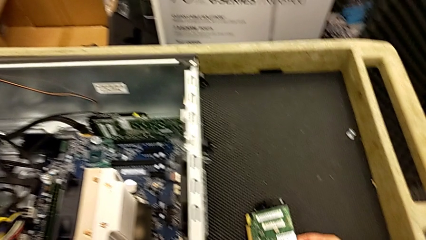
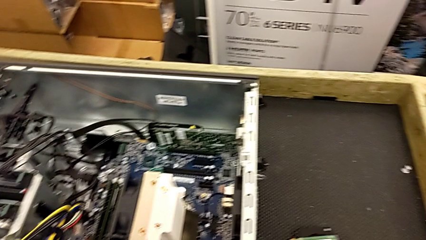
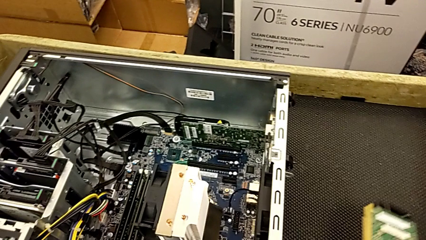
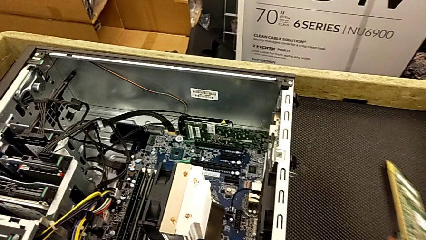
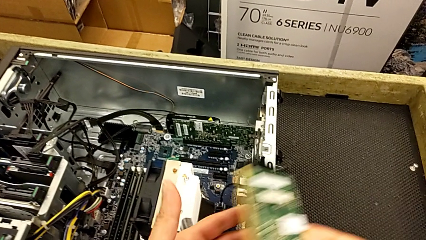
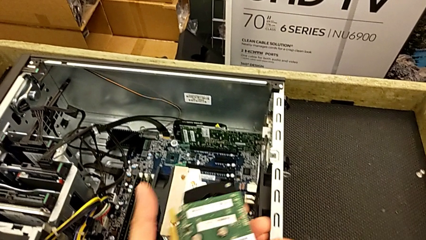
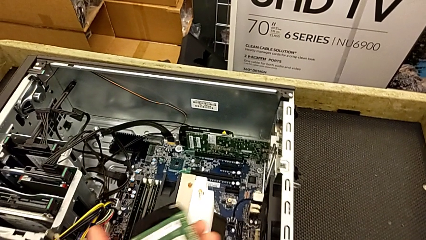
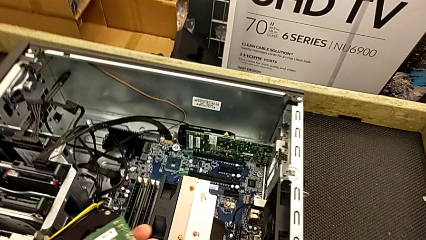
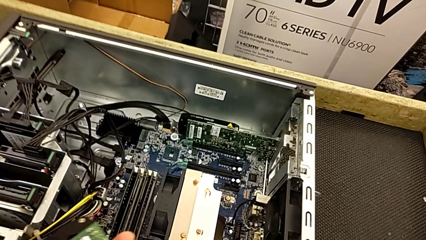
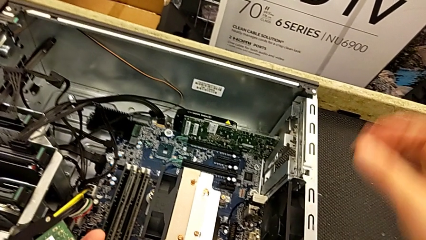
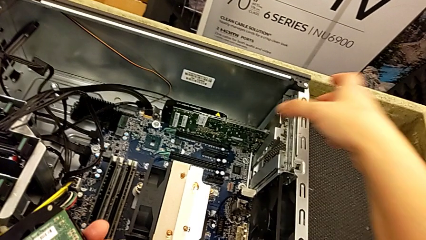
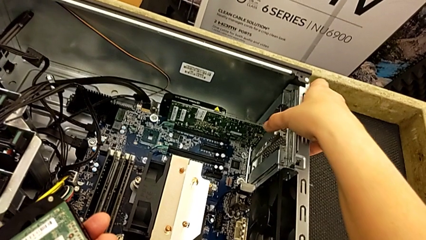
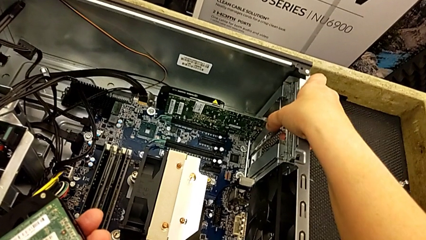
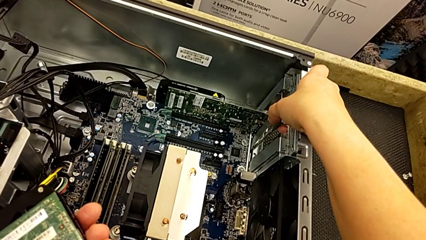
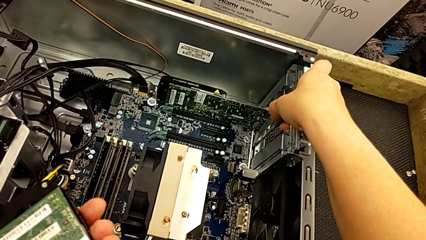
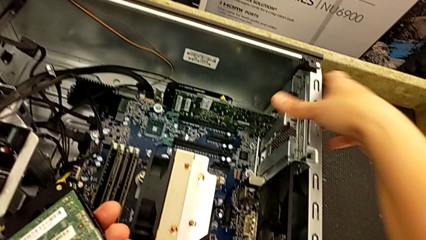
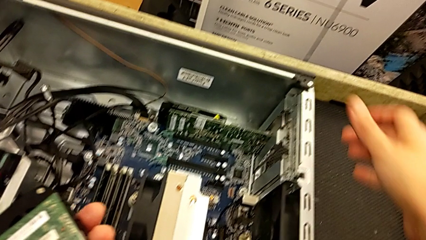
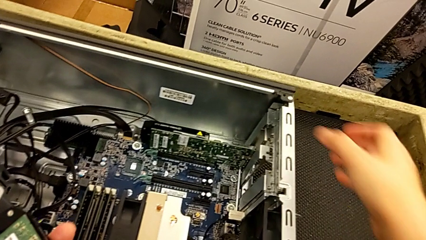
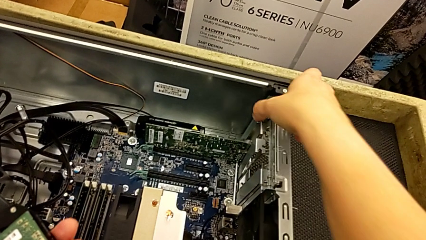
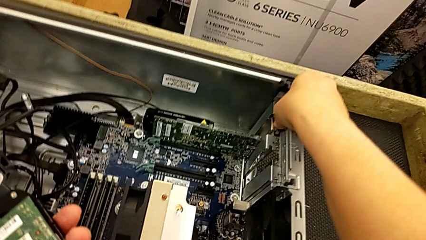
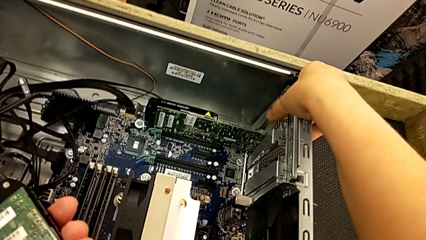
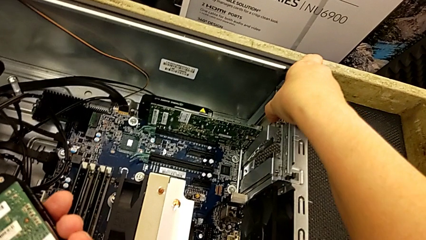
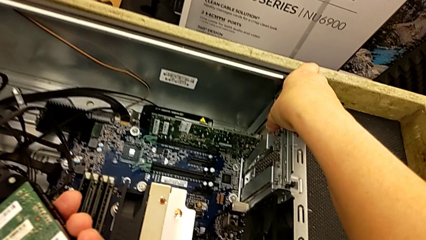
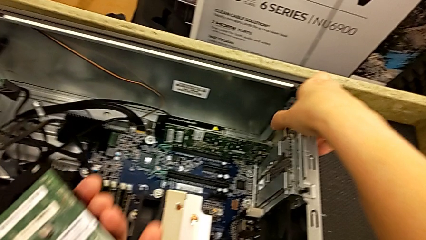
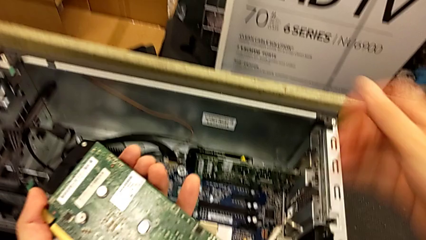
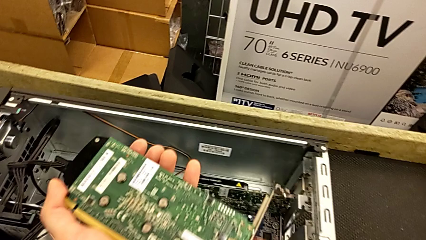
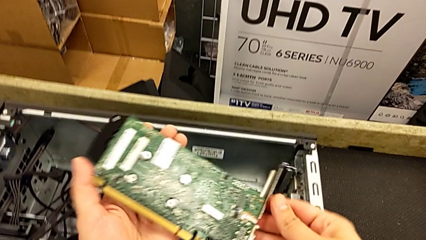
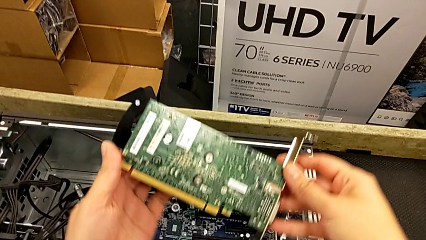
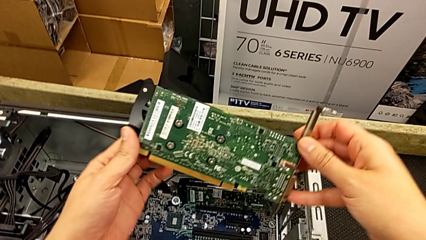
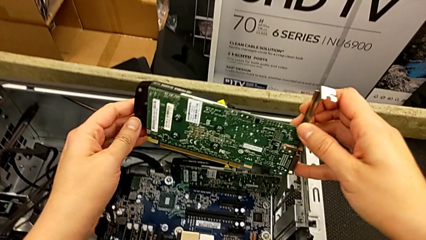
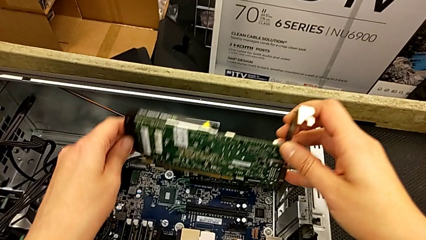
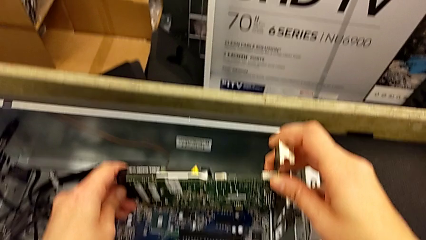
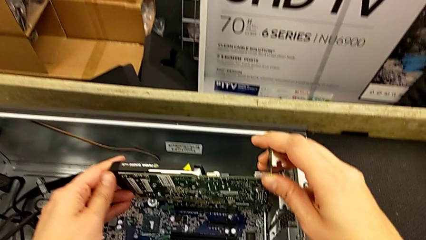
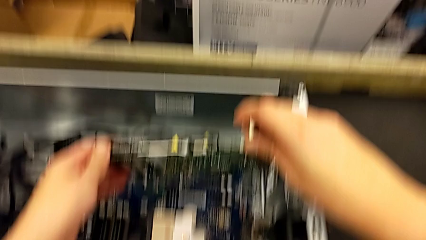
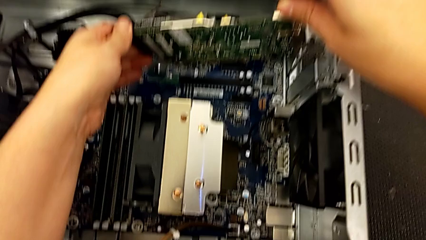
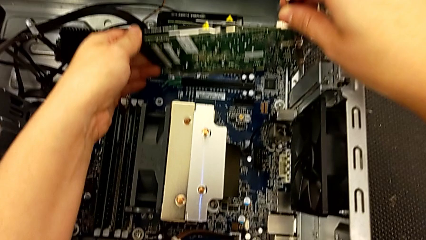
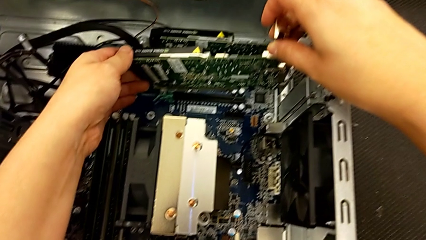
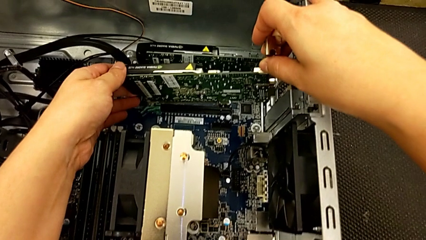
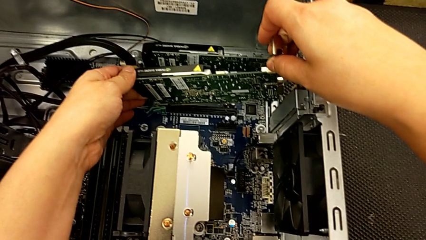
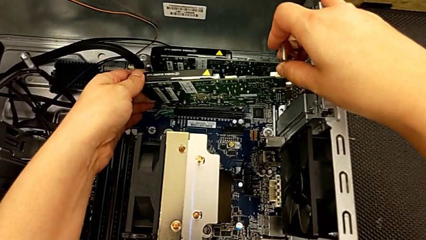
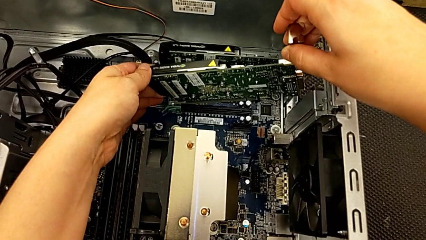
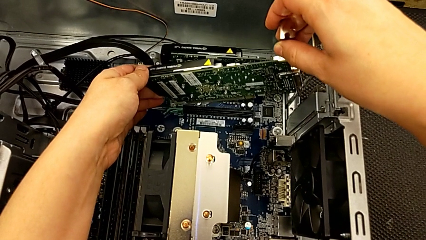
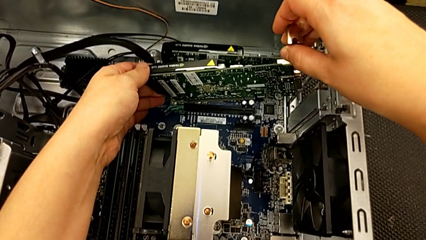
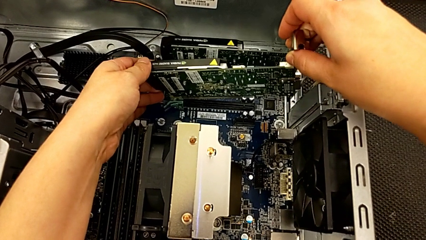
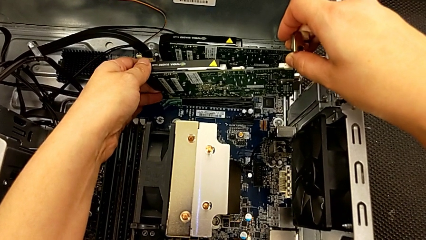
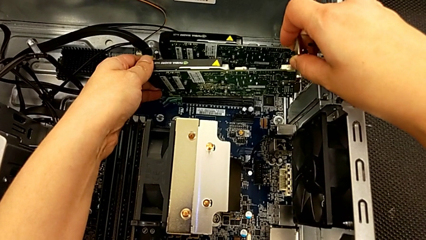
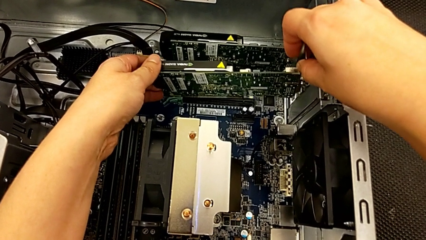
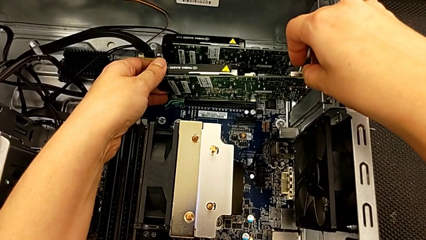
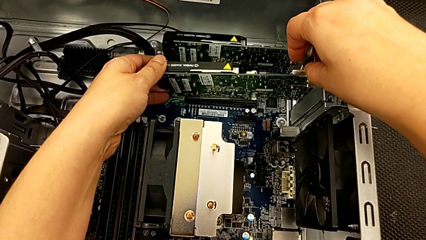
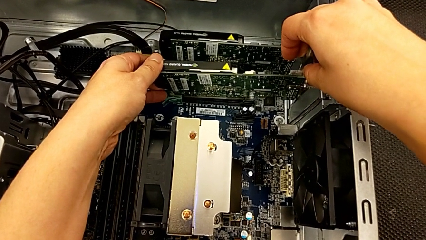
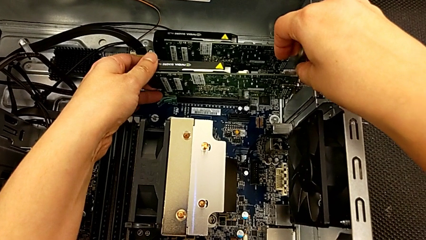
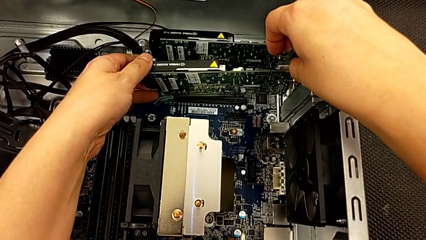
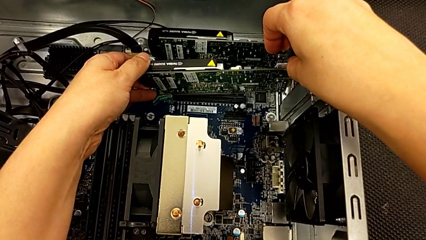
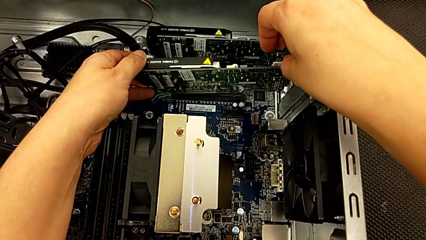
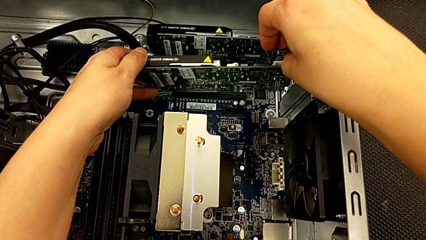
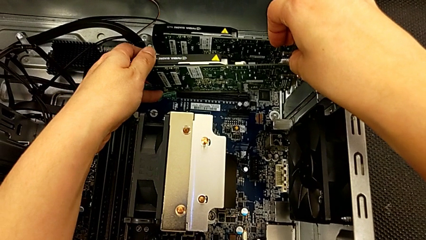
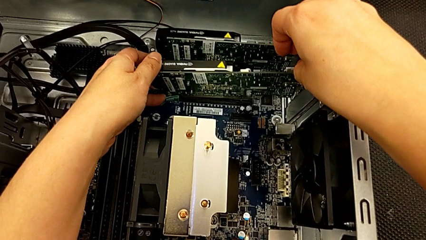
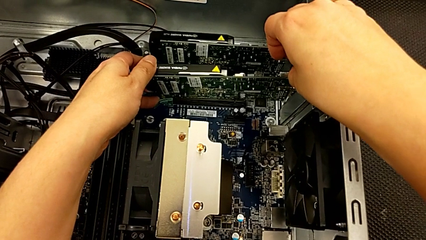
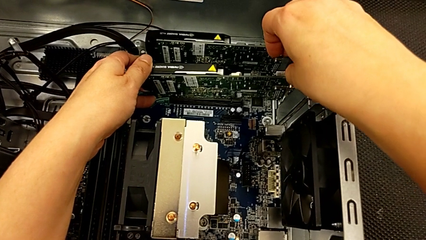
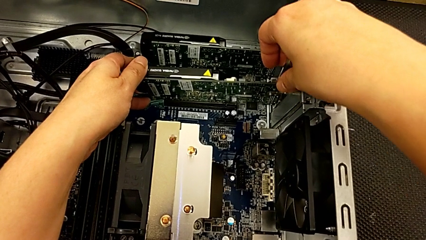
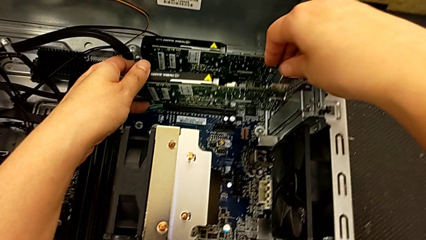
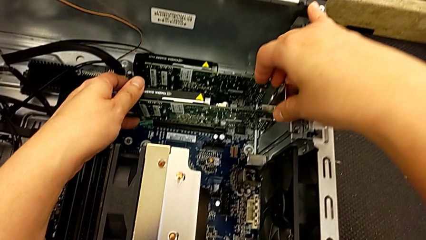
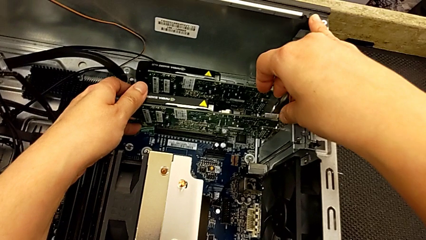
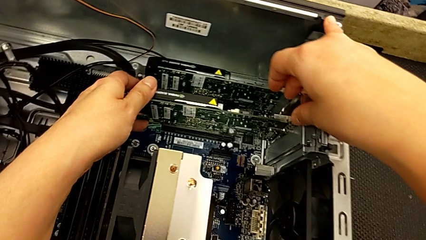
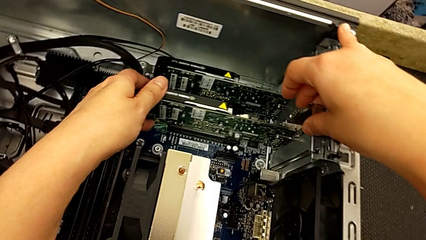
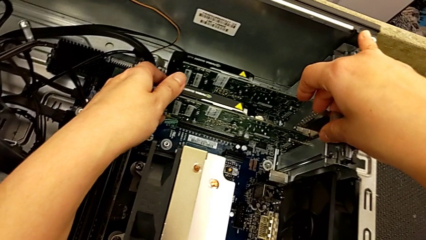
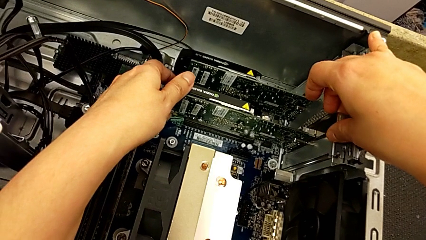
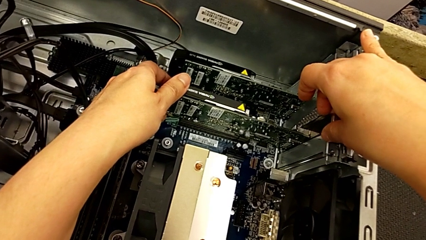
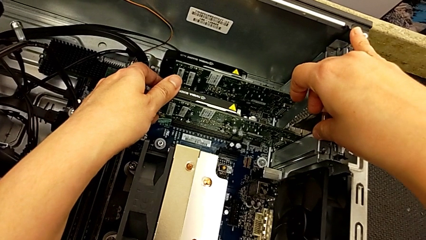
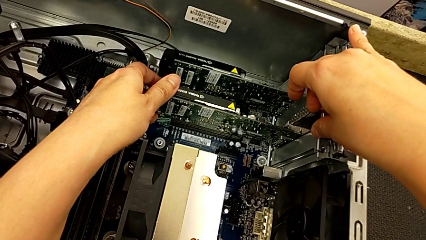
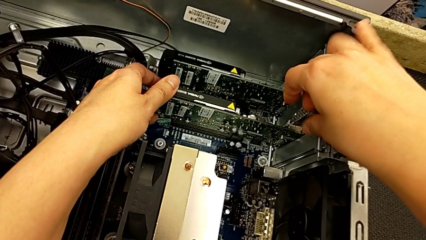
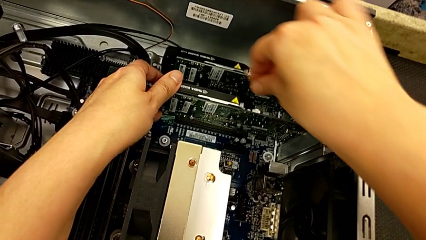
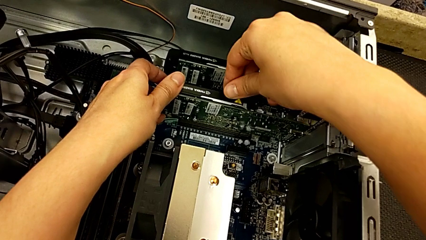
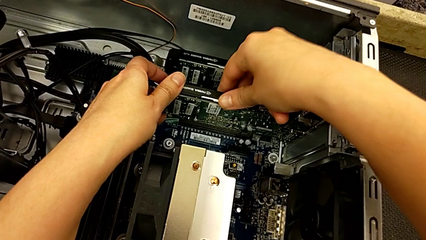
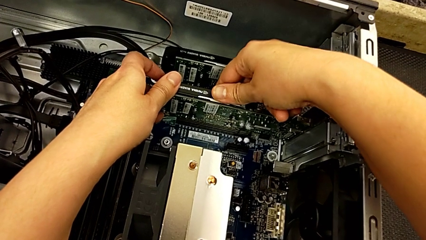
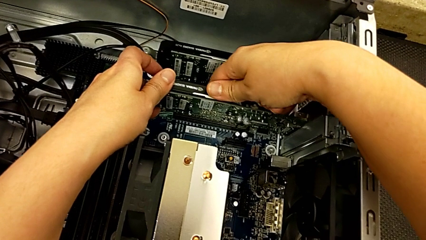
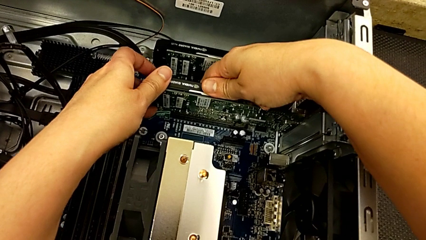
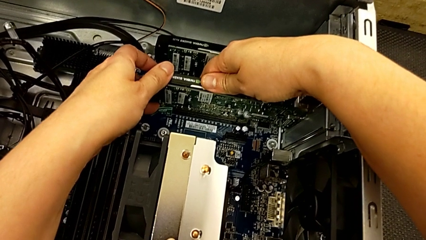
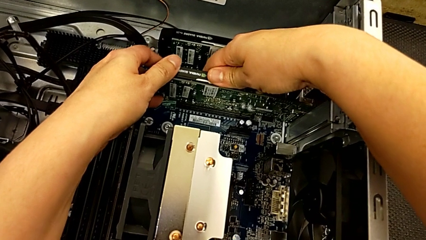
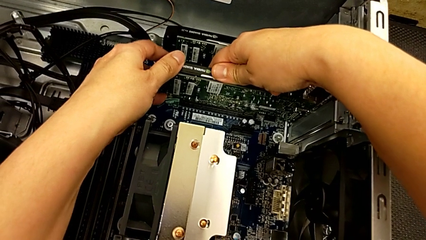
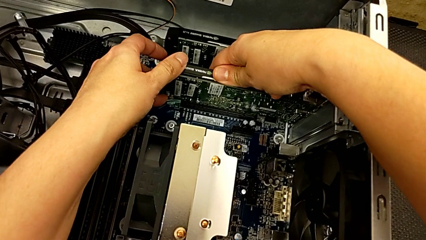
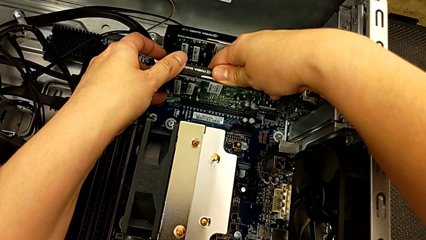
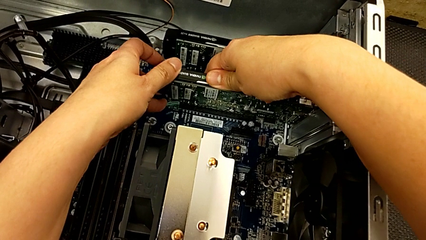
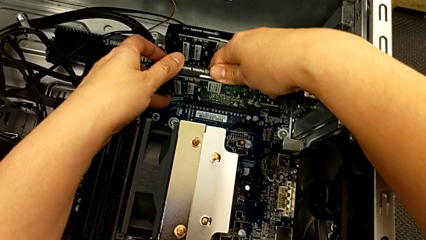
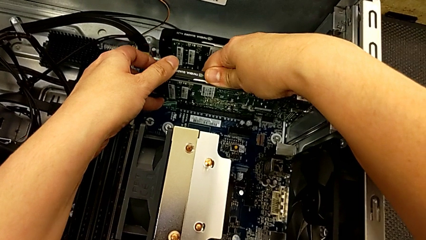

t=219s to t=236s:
The camera wearer is inserting the graphics cards. They lift the graphic card, press the computer tab and align the graphic card.
